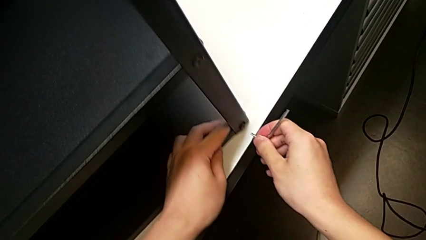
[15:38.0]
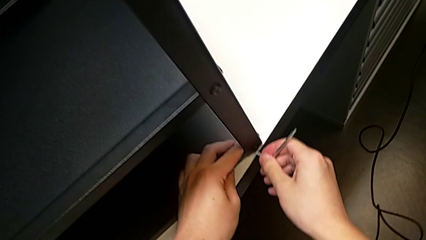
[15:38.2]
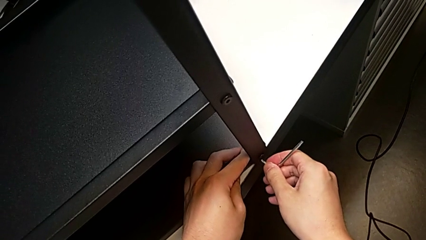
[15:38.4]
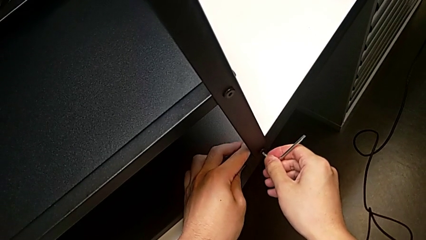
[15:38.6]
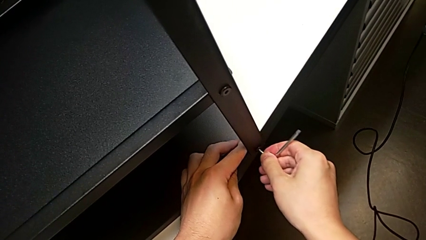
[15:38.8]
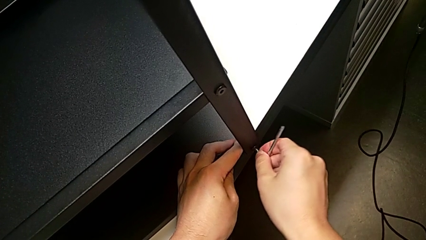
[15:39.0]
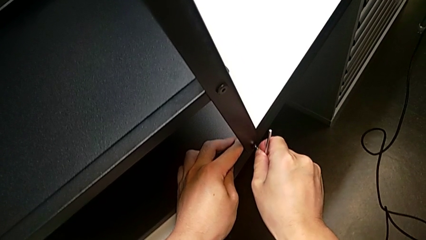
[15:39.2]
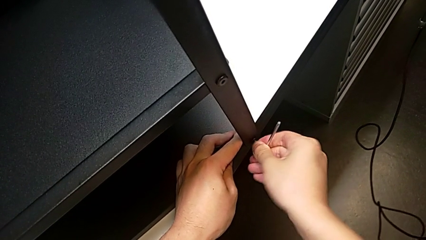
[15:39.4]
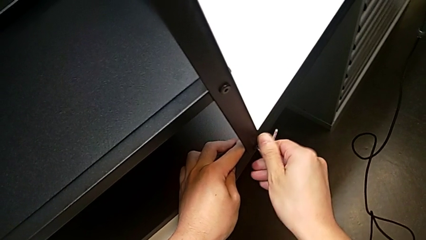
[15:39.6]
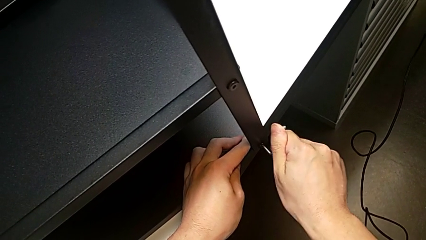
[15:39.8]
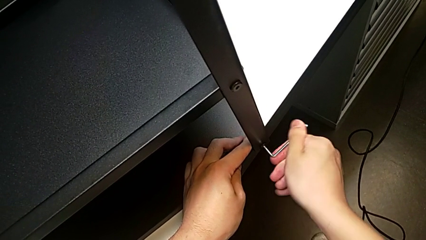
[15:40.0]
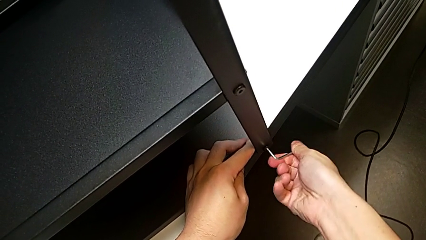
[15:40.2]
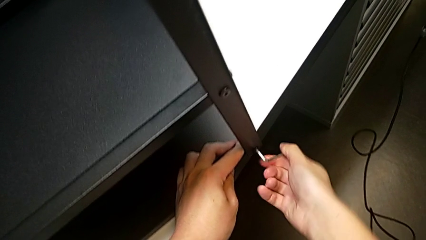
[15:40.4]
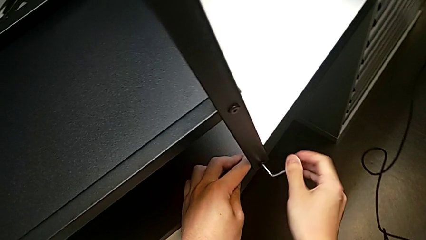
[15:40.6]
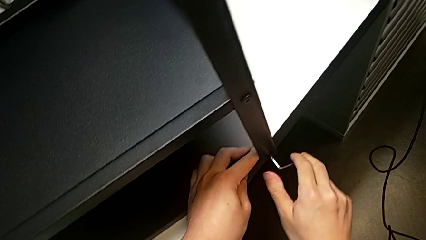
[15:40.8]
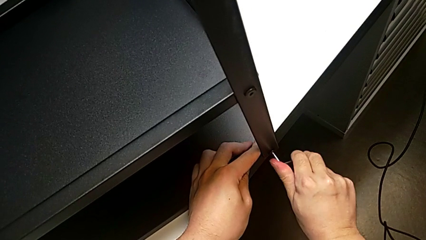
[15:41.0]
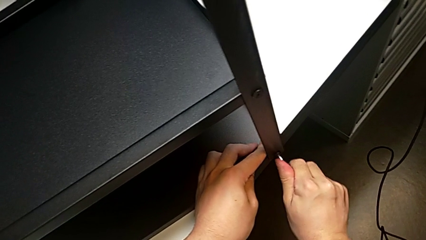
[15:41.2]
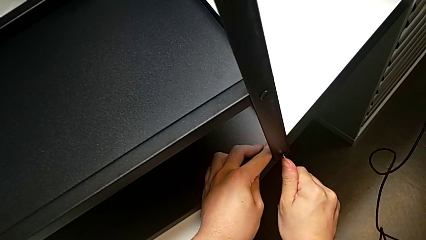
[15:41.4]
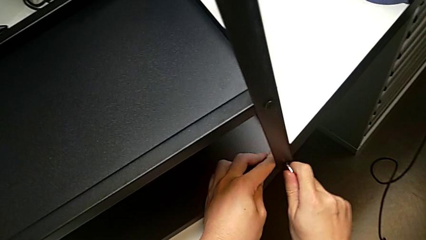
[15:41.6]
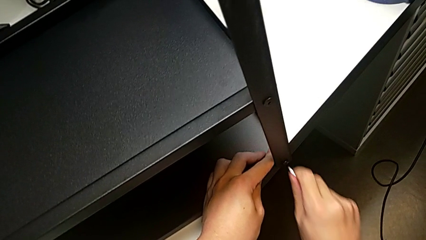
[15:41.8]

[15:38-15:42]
The camera wearer is screwing the first leg into place. They insert the Allen wrench, screw the fourth hex socket head and pull the Allen wrench.

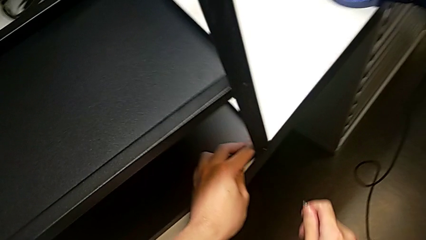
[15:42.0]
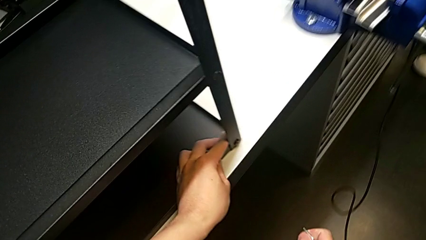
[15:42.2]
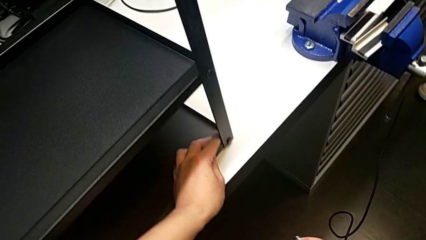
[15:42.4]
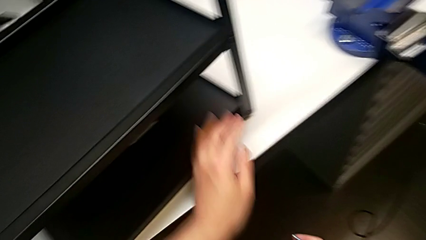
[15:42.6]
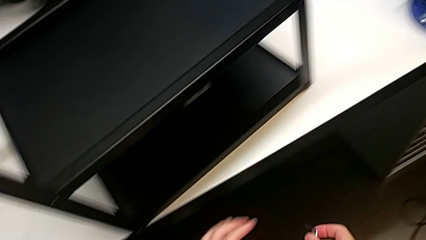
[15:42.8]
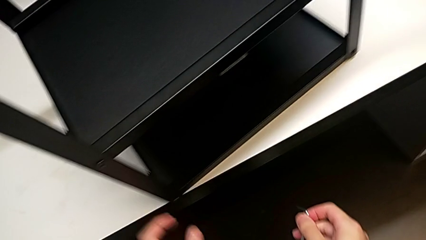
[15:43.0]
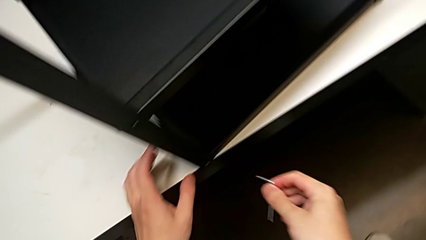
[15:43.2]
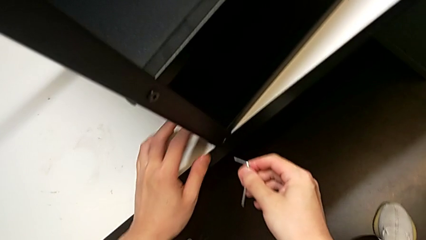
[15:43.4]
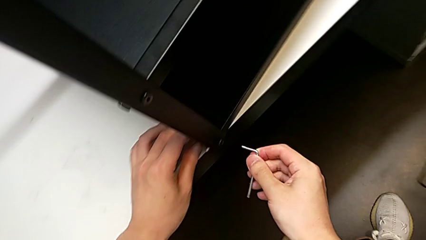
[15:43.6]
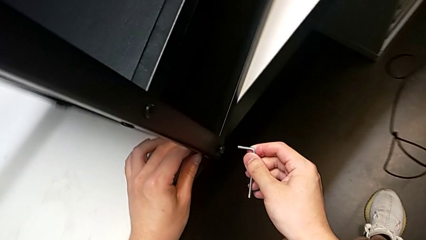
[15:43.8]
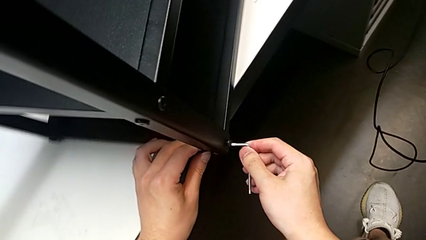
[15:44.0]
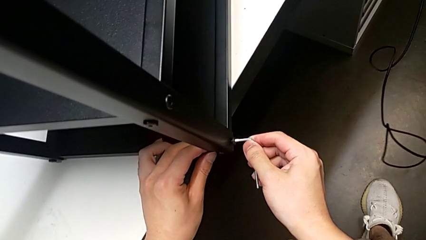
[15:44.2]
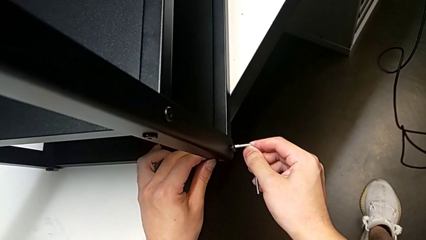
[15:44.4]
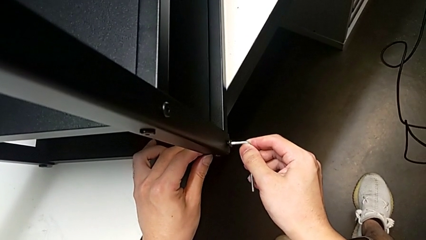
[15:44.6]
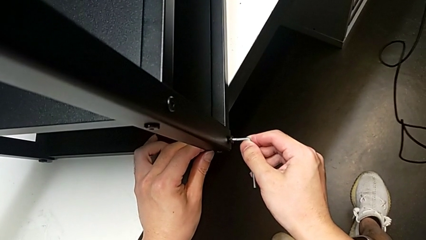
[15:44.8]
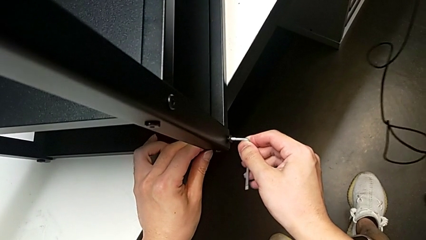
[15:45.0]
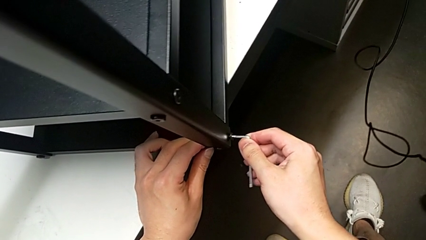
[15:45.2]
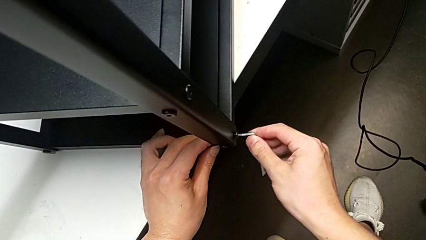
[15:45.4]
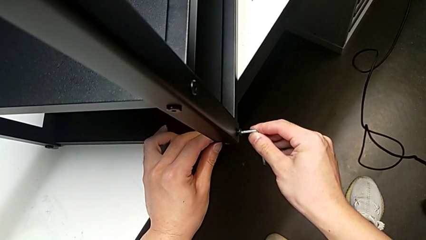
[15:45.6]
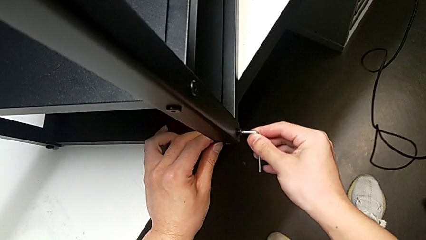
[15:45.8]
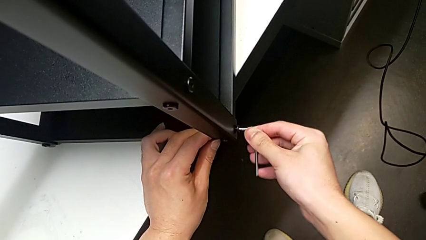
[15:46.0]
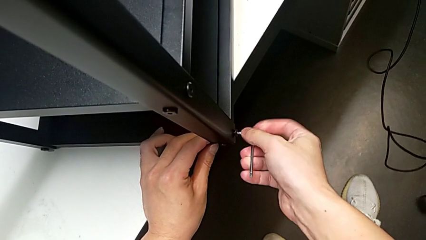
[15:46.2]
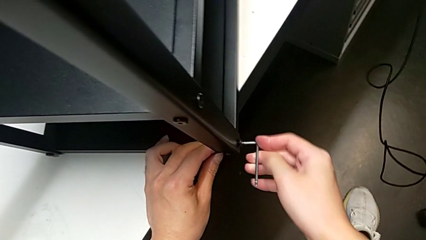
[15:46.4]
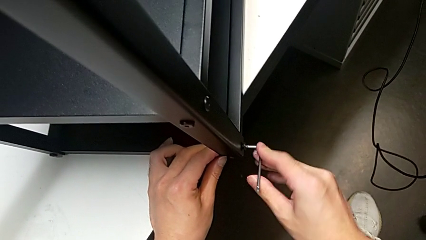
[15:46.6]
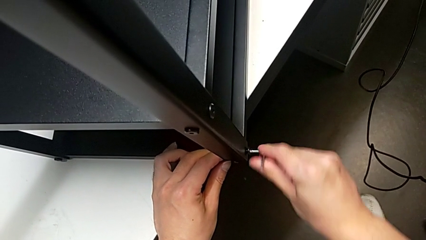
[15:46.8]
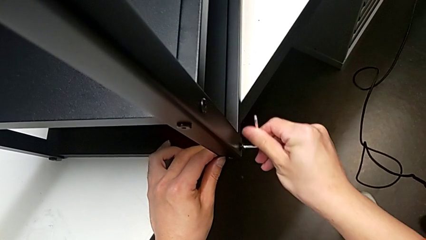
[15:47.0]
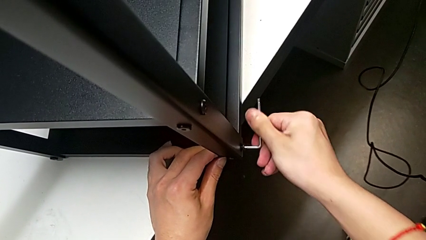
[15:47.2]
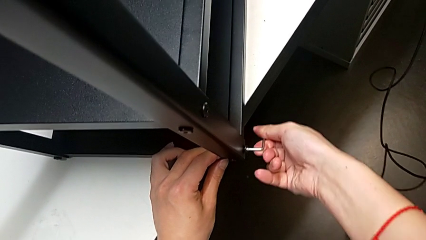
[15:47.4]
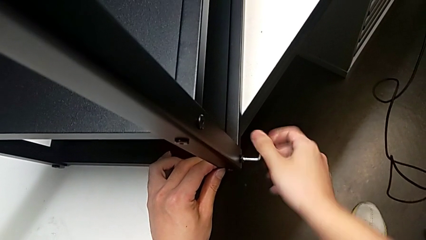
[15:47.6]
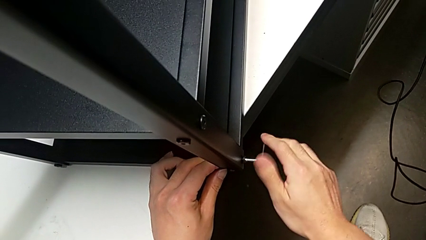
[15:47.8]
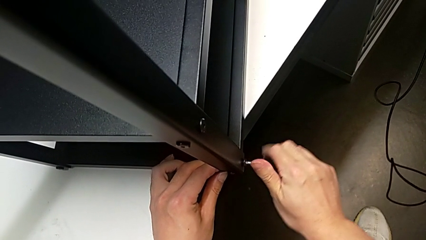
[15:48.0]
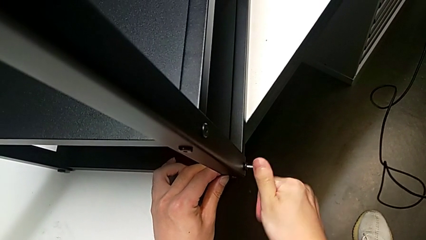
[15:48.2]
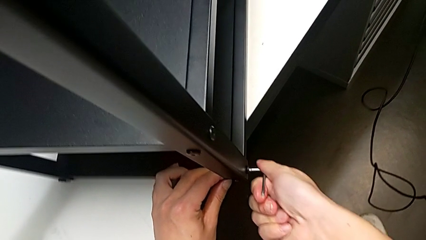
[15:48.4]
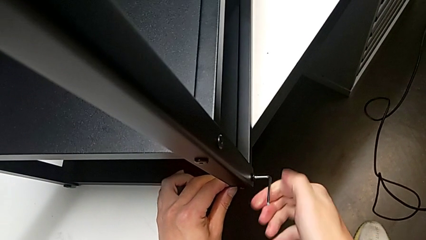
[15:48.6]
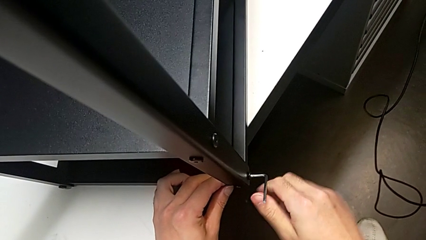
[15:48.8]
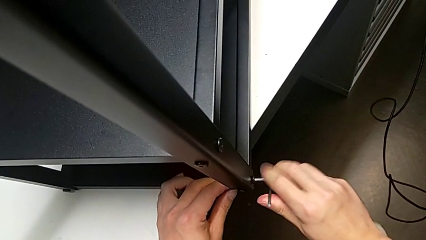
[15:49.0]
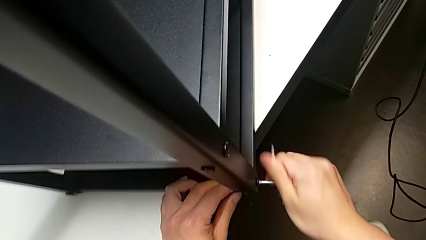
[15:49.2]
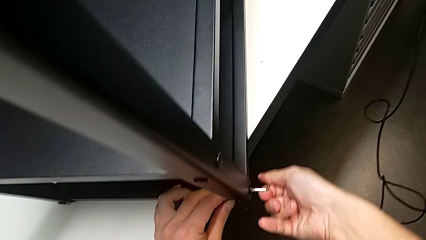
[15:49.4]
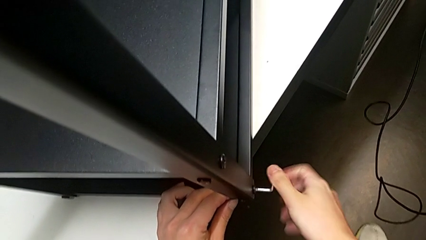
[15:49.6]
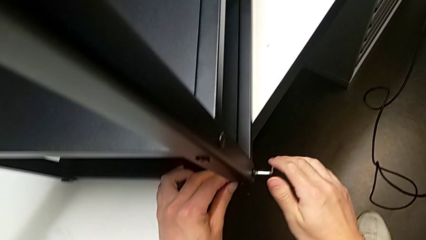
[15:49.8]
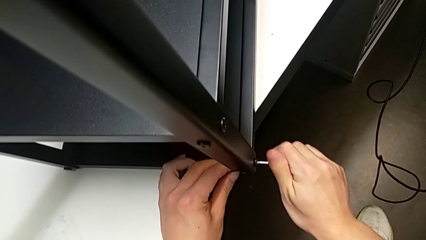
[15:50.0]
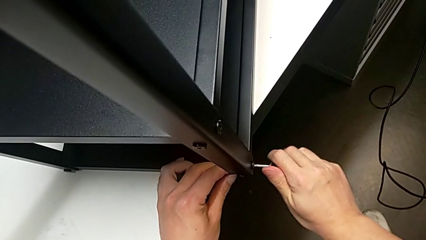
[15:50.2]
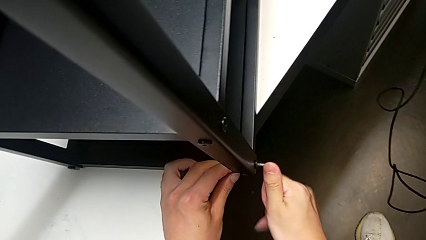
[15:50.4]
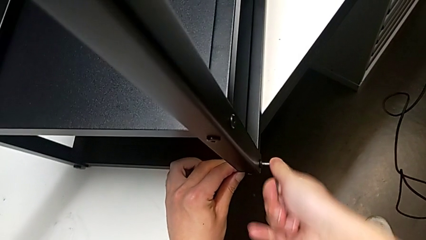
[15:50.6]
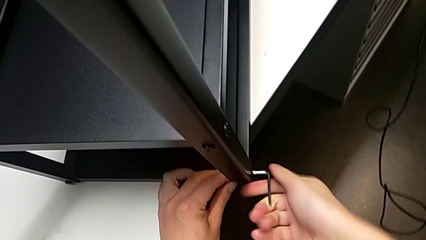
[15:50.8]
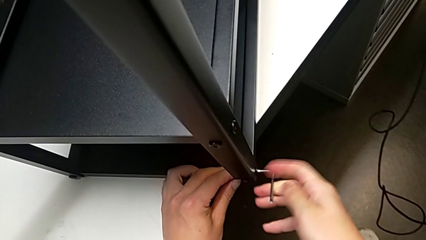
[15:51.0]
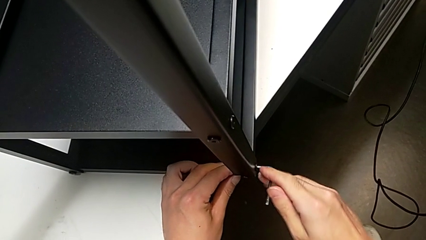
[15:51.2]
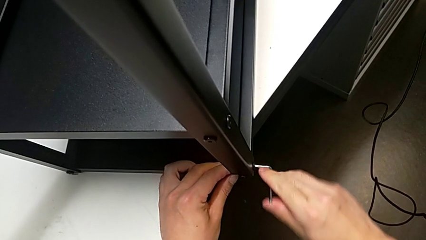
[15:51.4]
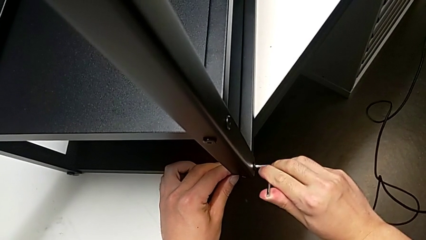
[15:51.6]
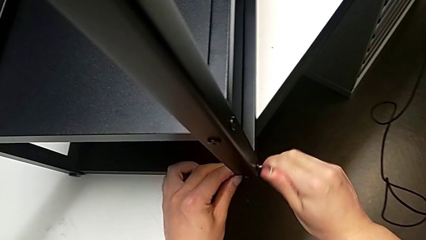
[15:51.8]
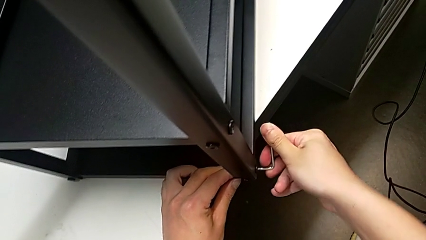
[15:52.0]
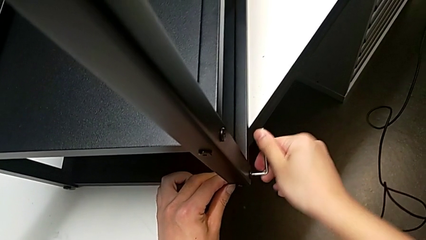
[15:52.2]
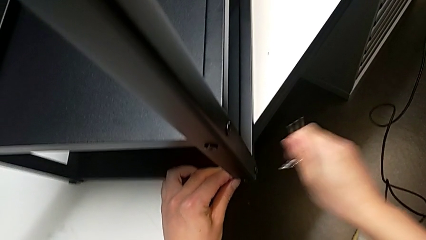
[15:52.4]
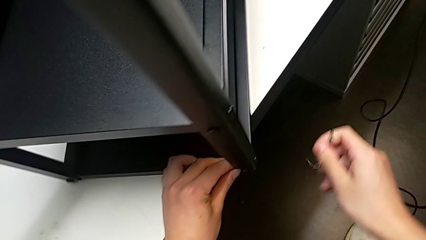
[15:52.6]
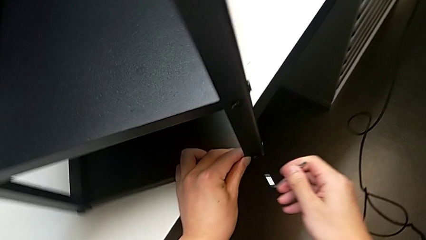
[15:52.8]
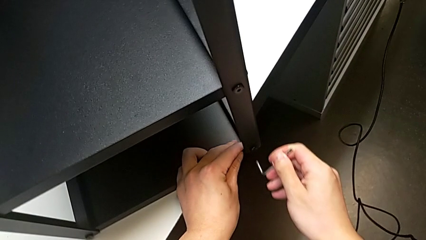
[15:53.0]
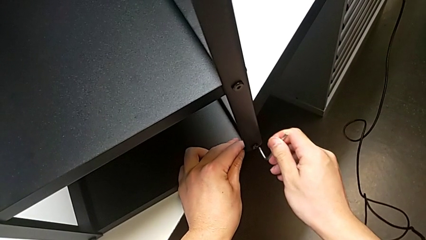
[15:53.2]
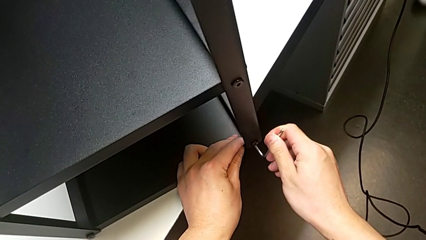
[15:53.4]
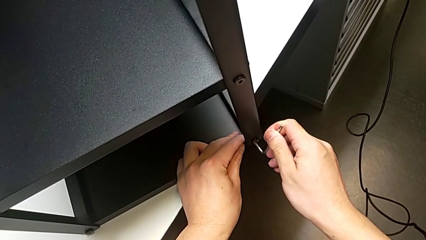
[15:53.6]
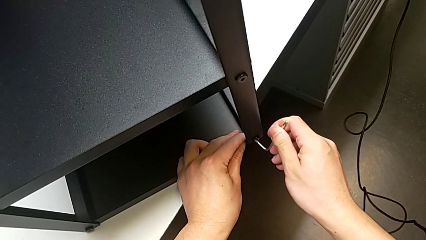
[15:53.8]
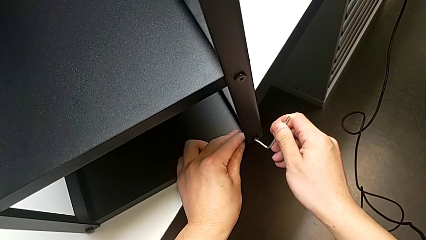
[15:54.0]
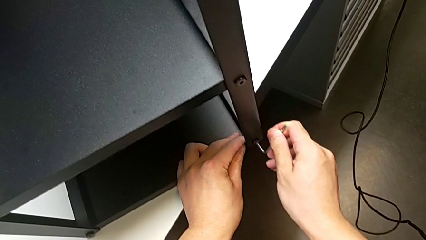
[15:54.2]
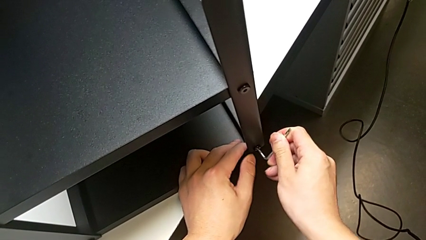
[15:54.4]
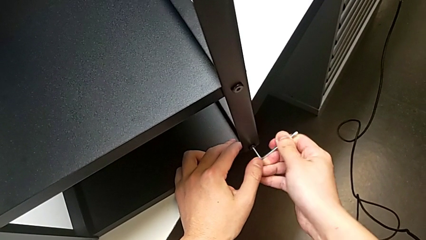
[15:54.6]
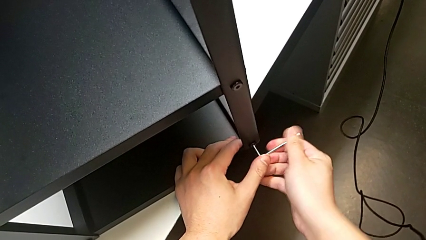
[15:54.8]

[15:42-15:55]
The camera wearer is screwing the second leg into place. They insert the Allen wrench, screw the first hex socket head, pull the Allen wrench and insert it.
